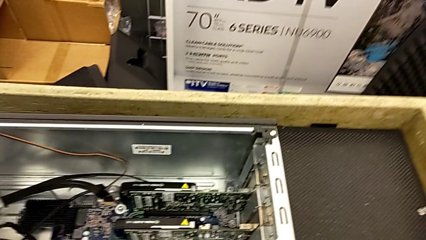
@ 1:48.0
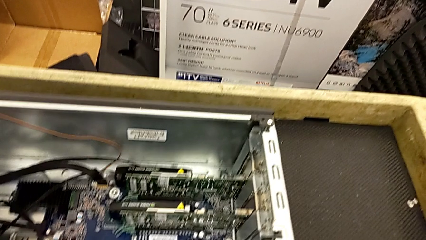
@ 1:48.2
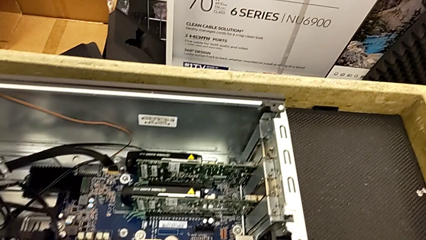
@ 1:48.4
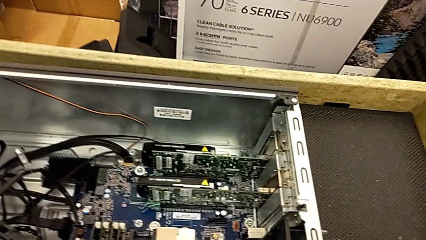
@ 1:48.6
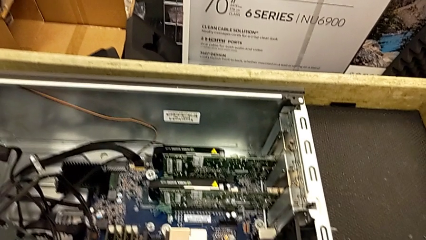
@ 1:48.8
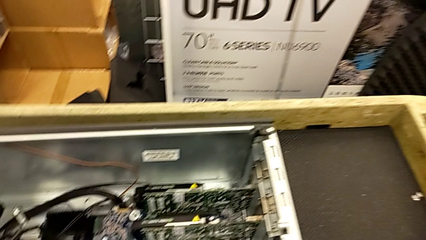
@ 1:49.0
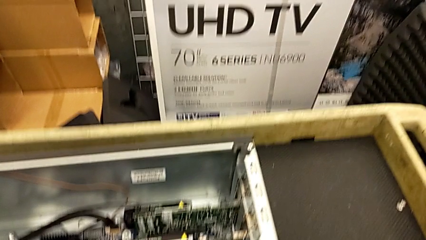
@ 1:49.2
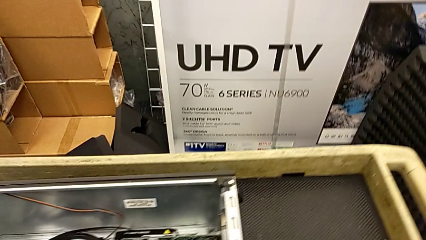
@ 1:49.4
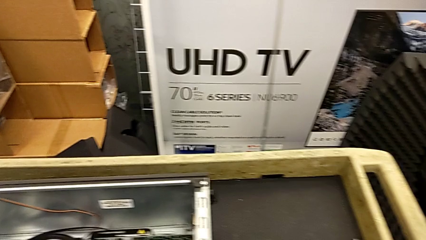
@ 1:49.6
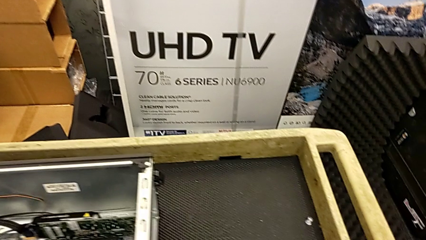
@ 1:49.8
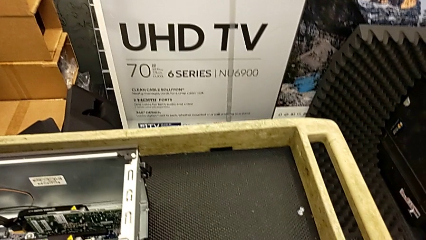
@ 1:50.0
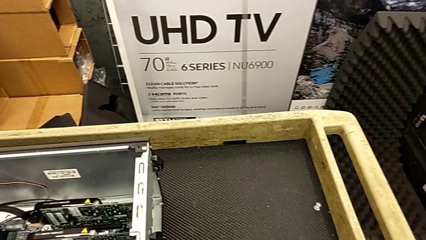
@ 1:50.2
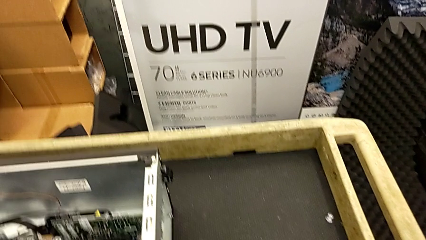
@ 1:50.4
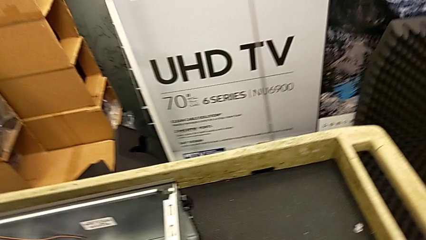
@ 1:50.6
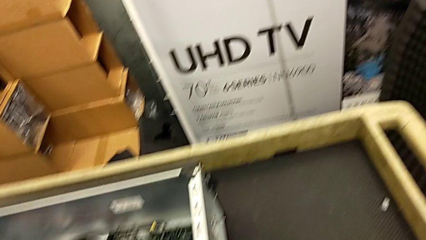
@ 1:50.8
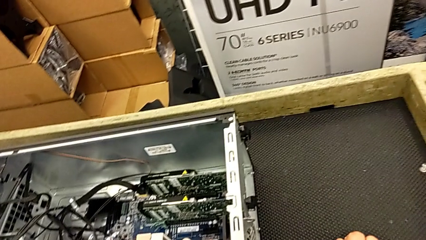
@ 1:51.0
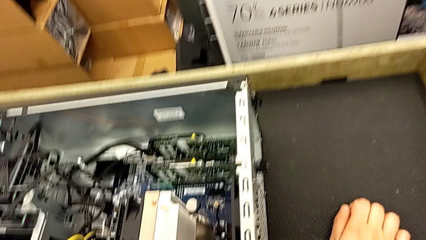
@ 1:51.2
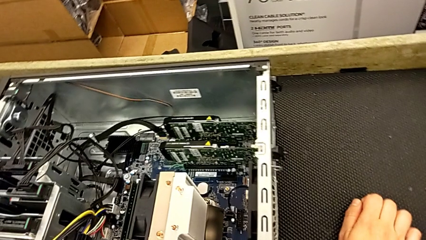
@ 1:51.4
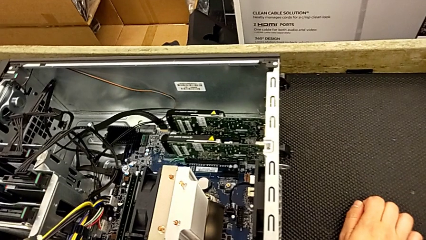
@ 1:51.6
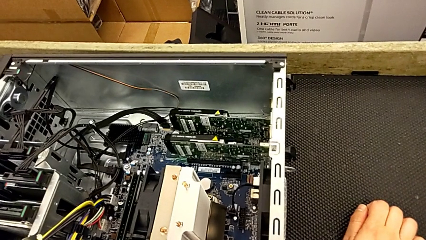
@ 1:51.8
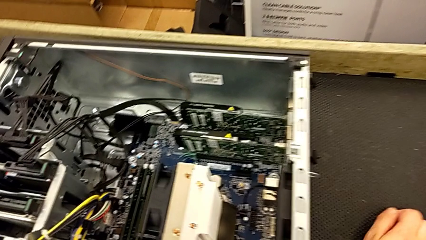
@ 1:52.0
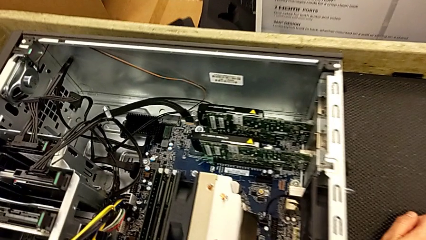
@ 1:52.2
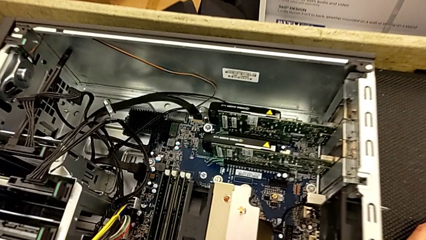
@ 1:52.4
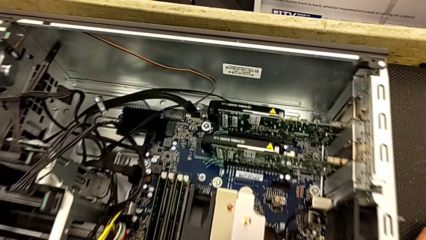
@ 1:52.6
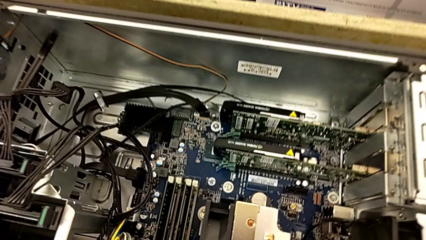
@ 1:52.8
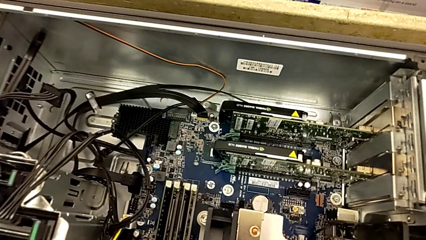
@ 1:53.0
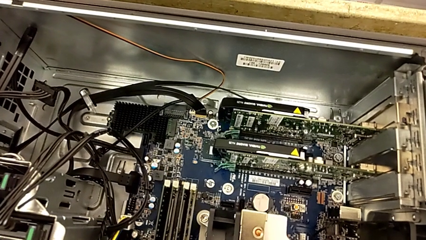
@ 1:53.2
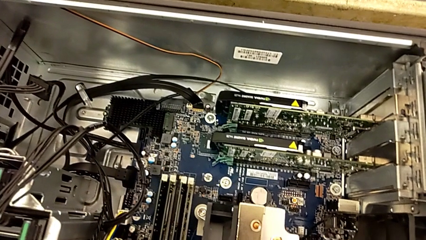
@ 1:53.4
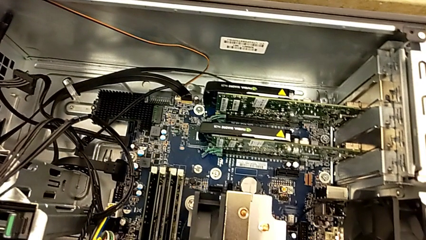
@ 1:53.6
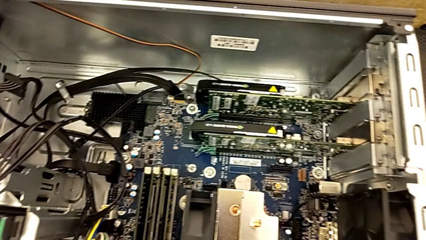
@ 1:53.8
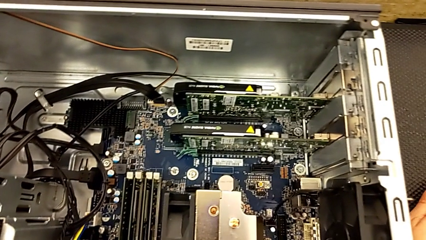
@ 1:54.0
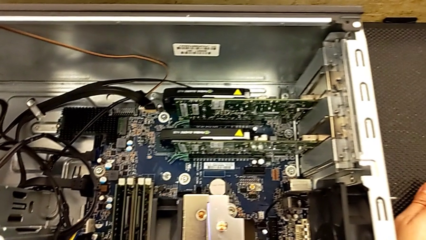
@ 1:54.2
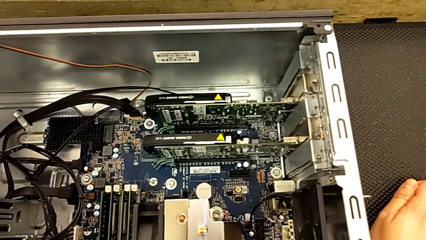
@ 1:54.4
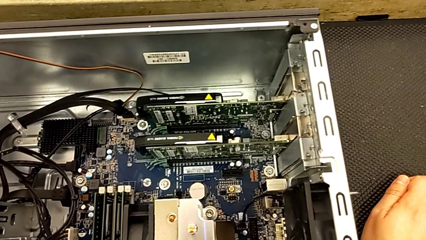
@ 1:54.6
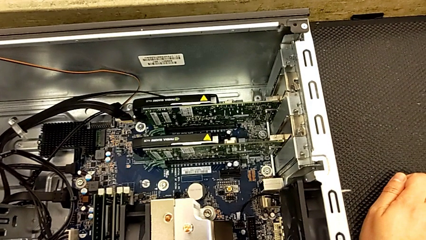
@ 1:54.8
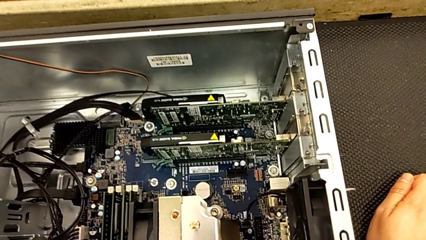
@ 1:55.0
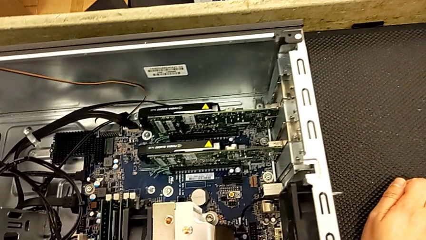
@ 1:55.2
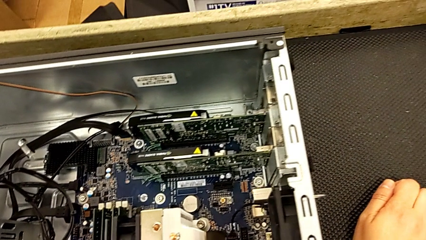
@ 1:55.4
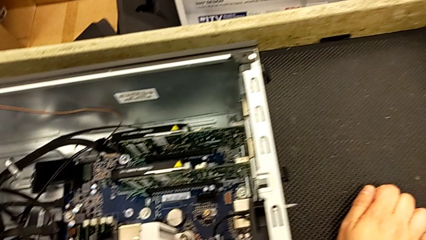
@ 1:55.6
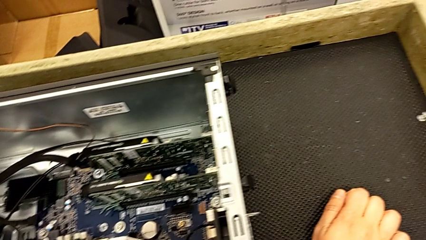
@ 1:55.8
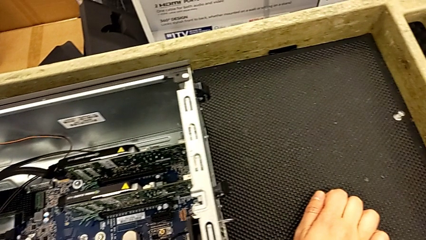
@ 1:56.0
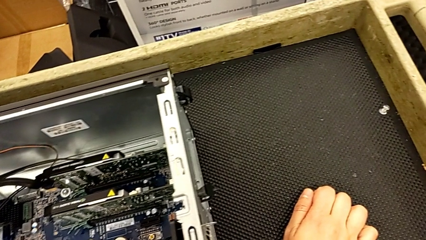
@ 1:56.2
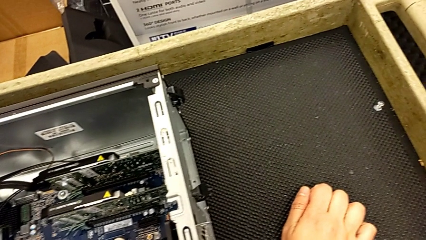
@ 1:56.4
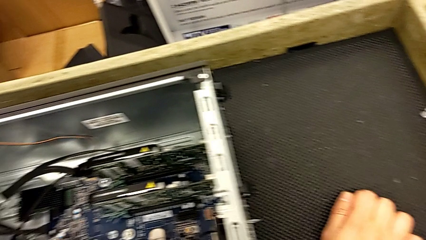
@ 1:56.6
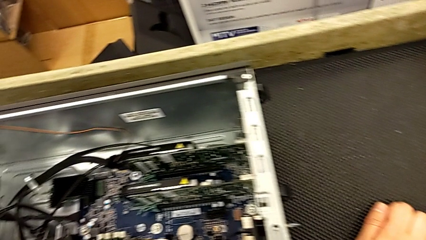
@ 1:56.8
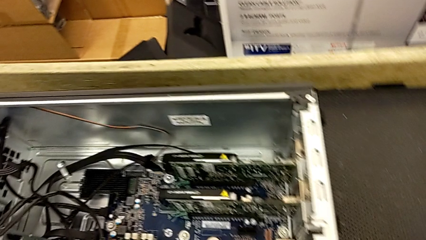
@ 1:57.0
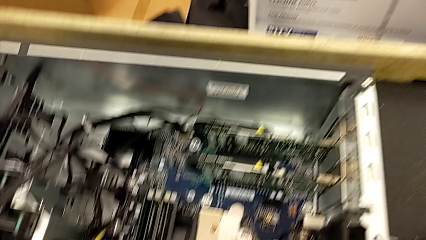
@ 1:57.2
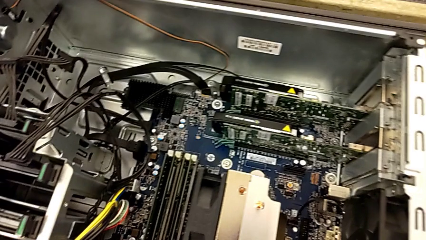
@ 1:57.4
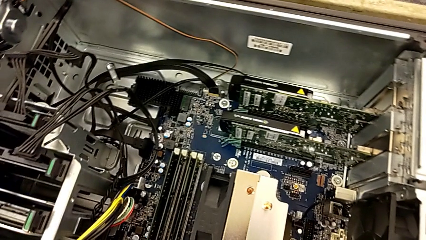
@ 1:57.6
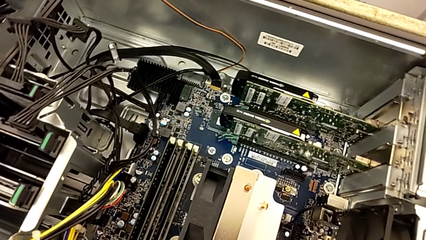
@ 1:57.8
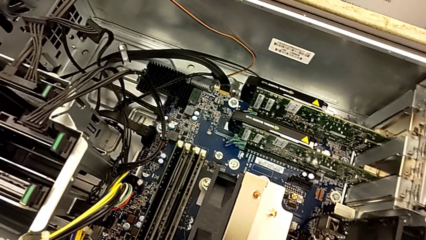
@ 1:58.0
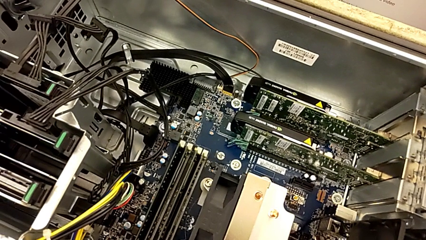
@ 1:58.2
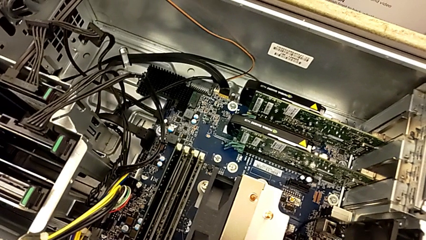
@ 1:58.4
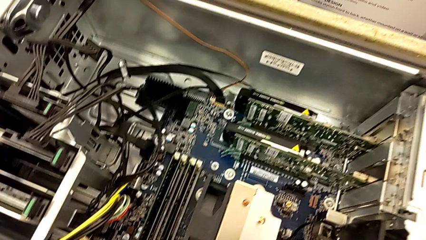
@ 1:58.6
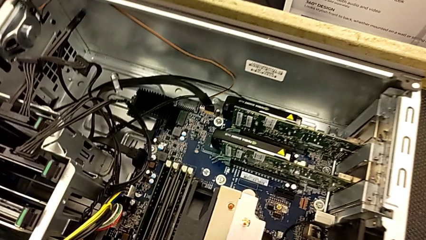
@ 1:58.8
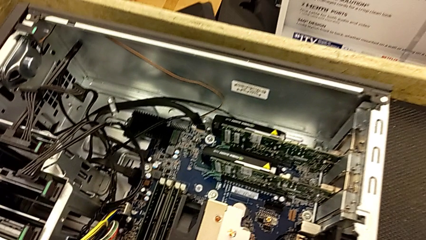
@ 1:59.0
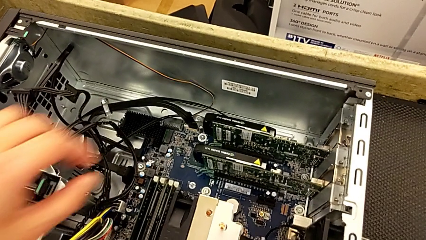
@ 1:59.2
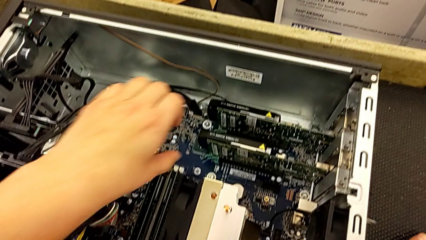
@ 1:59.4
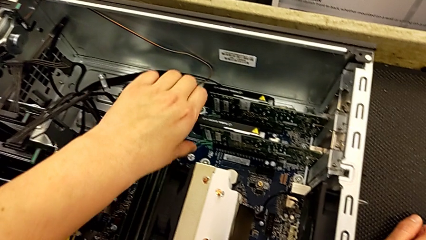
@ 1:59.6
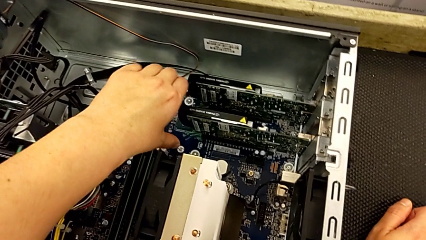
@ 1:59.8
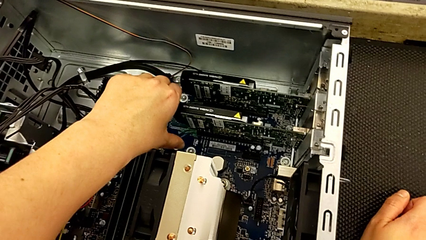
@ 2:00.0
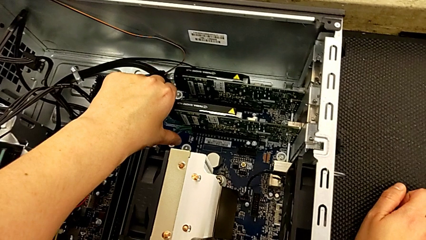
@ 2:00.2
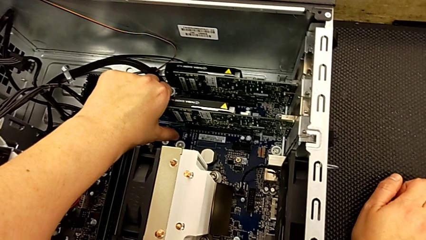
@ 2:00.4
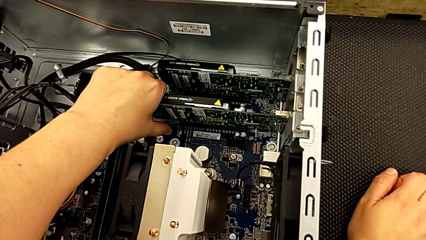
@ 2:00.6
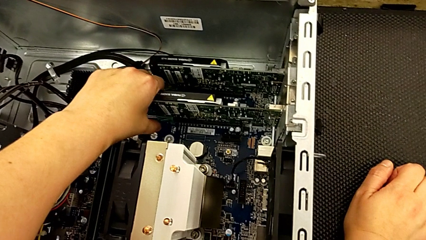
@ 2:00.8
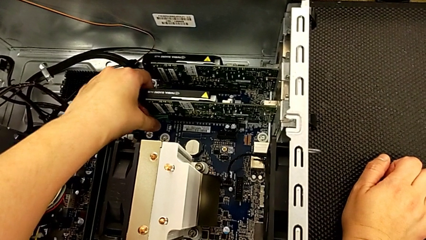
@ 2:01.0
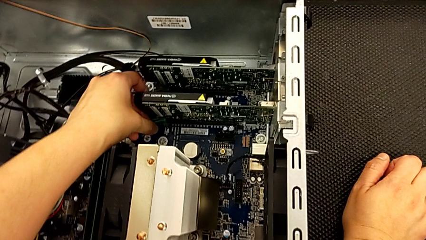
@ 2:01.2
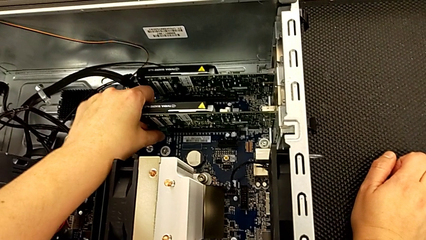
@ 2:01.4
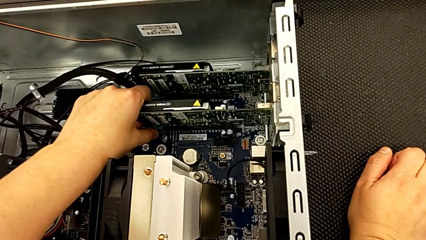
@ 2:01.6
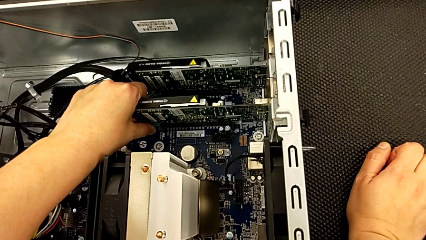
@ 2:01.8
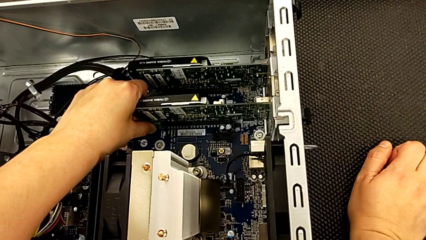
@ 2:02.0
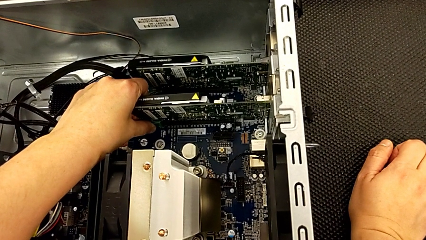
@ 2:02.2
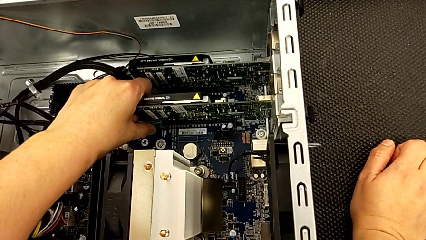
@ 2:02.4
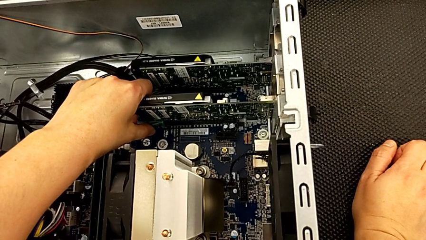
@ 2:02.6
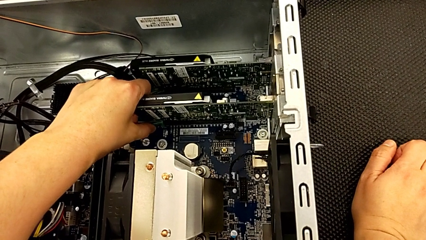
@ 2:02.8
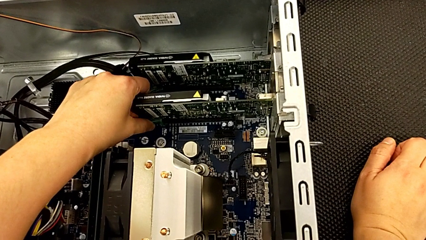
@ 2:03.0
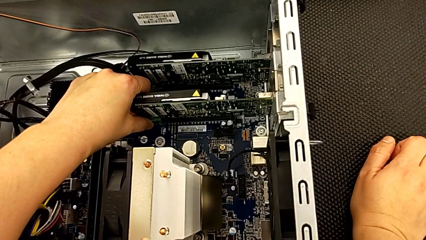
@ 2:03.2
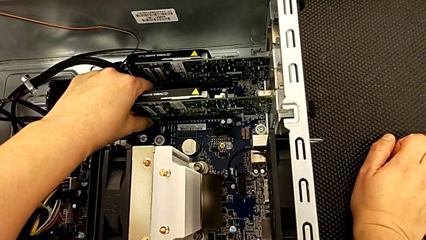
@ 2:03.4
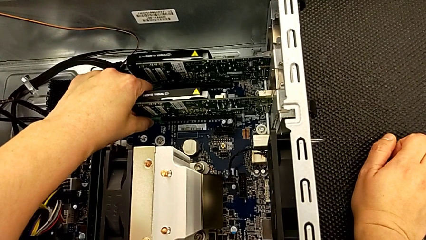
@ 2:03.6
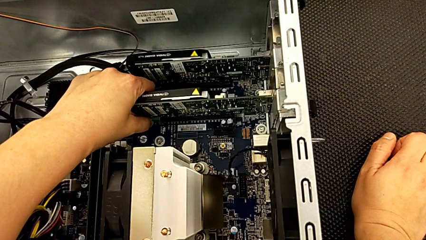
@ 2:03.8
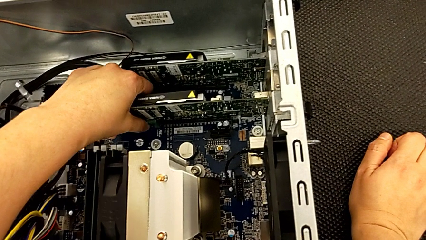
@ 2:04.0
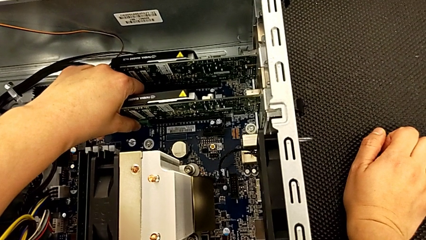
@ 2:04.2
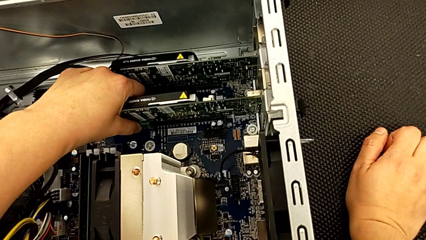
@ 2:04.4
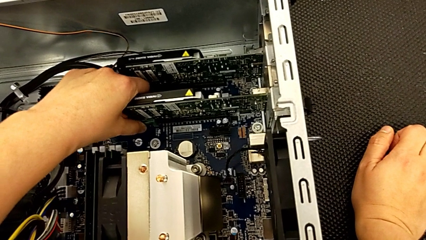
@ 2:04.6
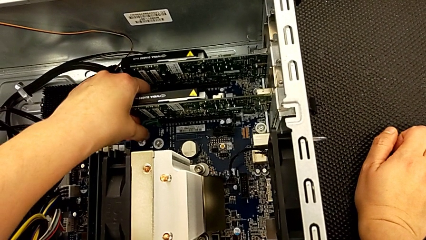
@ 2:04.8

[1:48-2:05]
The camera wearer is removing the first graphic card. They push the computer tab, grab it and begin to wrongly unlock it, not being able to unlock it.
